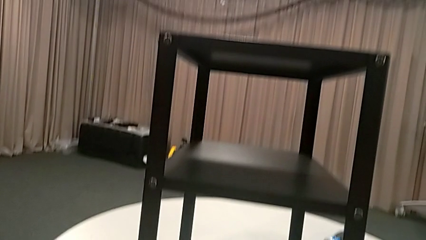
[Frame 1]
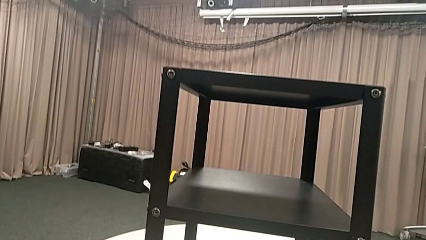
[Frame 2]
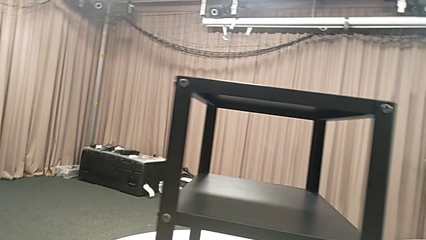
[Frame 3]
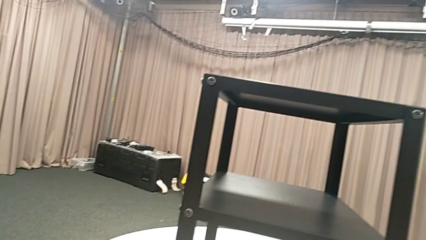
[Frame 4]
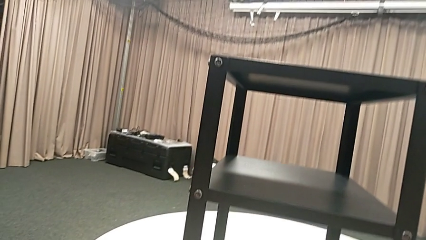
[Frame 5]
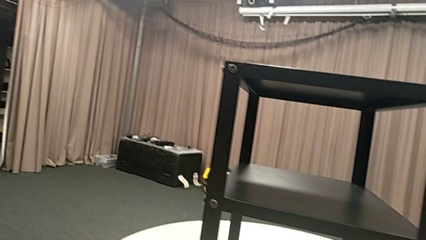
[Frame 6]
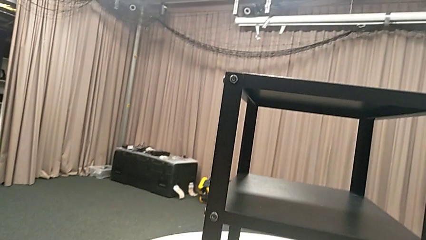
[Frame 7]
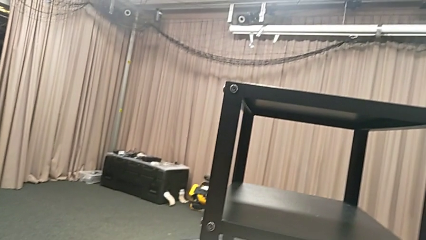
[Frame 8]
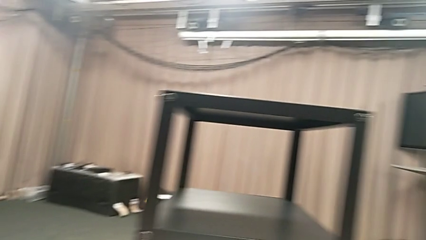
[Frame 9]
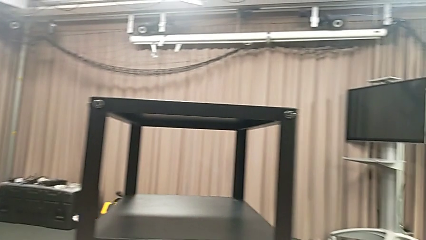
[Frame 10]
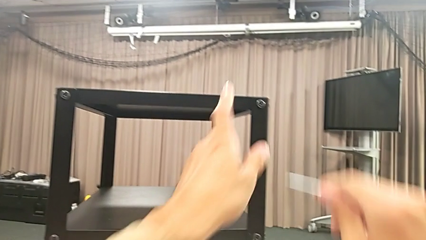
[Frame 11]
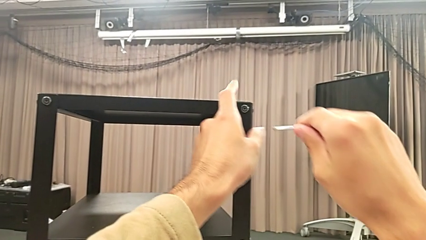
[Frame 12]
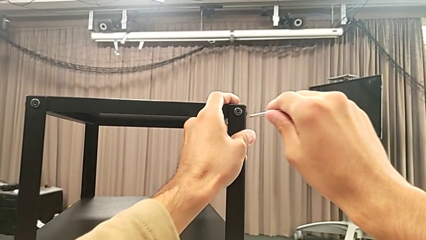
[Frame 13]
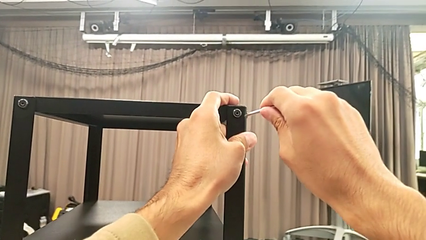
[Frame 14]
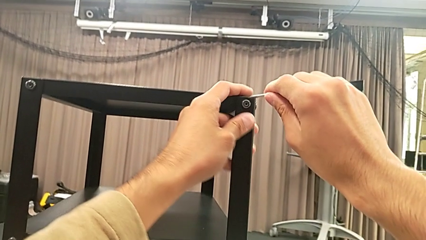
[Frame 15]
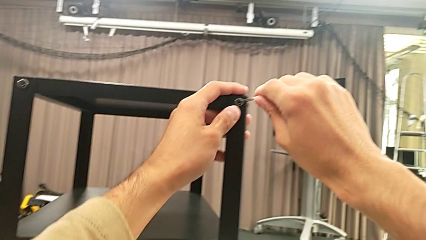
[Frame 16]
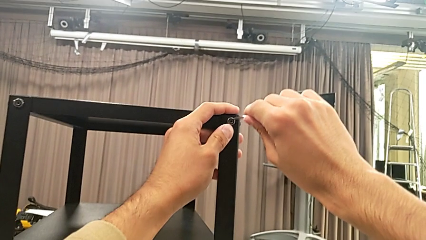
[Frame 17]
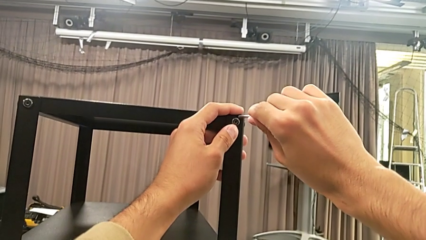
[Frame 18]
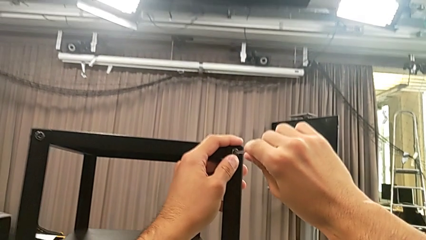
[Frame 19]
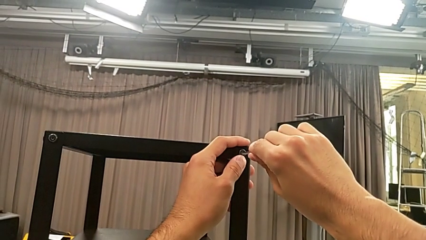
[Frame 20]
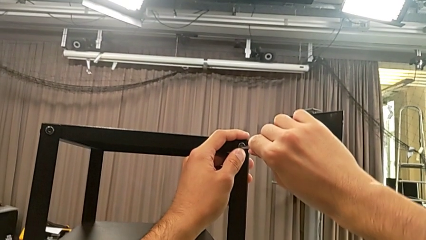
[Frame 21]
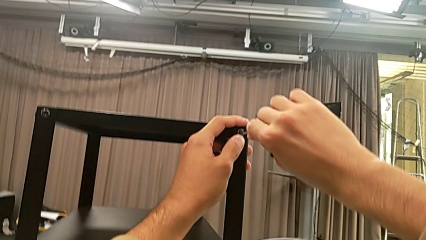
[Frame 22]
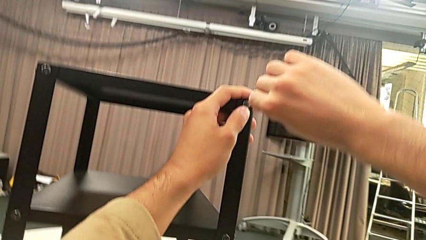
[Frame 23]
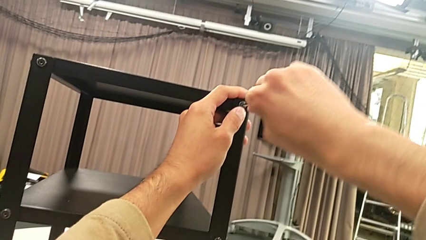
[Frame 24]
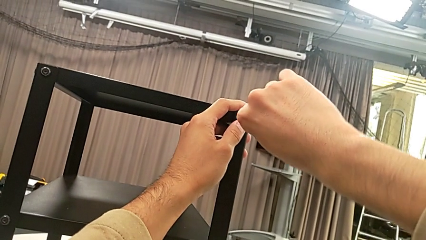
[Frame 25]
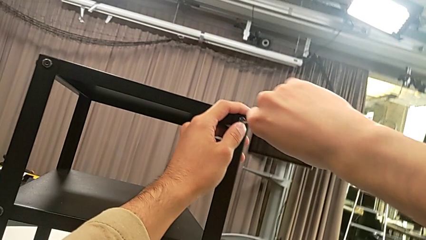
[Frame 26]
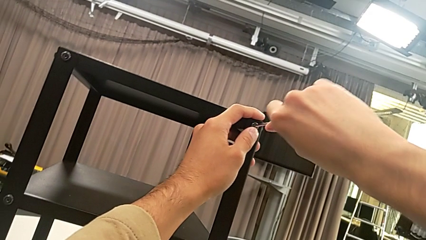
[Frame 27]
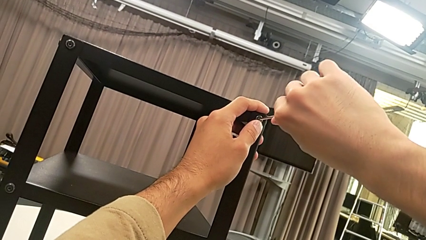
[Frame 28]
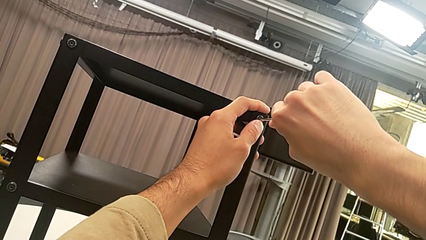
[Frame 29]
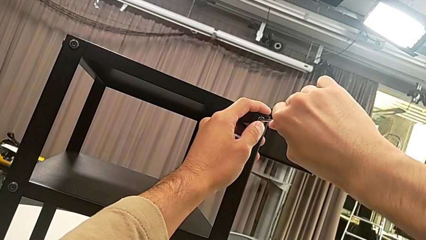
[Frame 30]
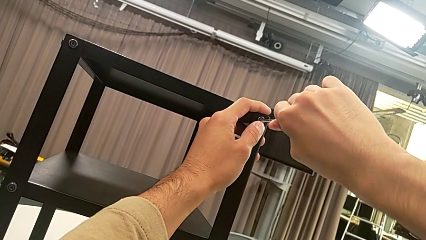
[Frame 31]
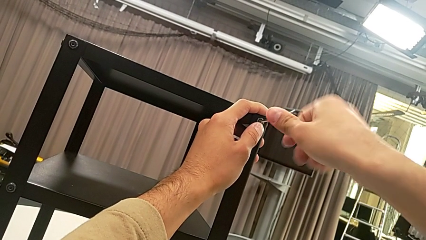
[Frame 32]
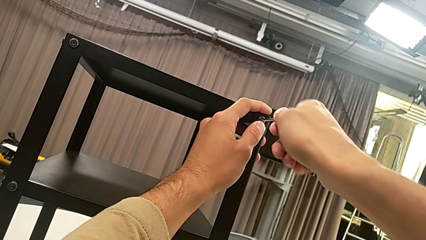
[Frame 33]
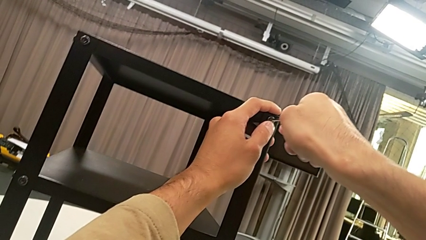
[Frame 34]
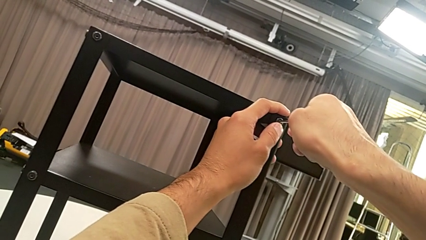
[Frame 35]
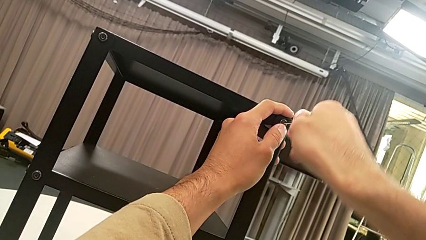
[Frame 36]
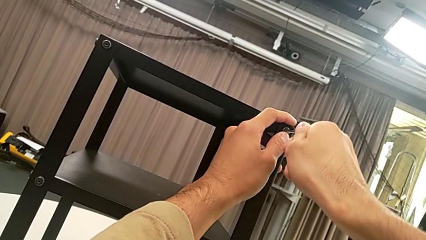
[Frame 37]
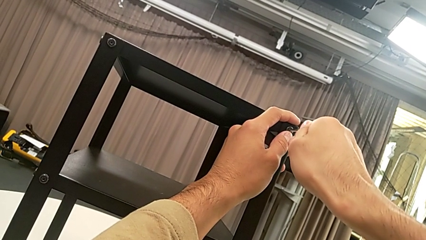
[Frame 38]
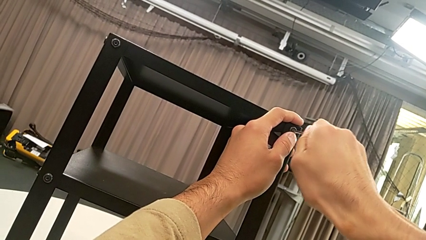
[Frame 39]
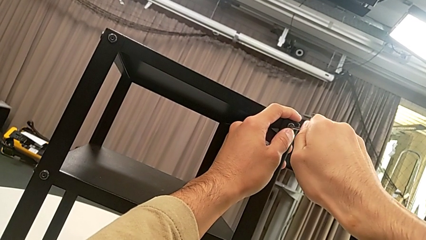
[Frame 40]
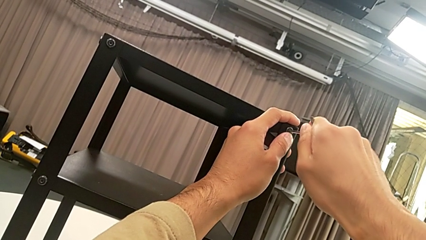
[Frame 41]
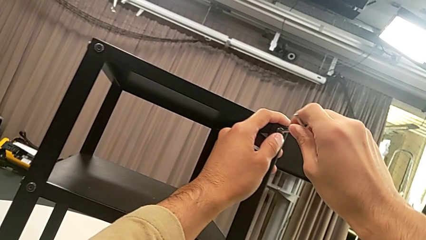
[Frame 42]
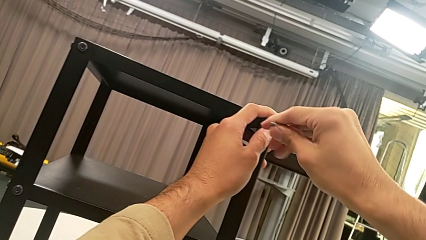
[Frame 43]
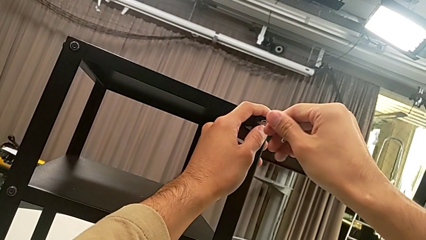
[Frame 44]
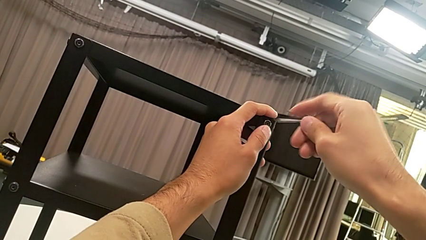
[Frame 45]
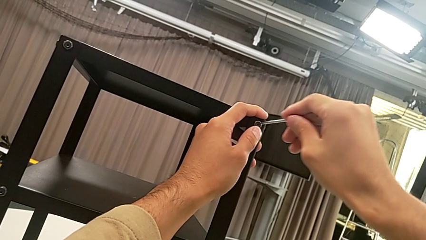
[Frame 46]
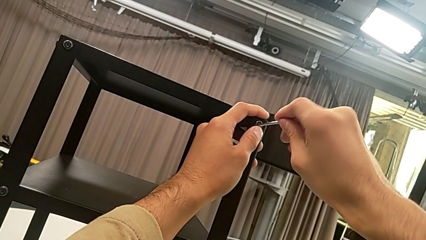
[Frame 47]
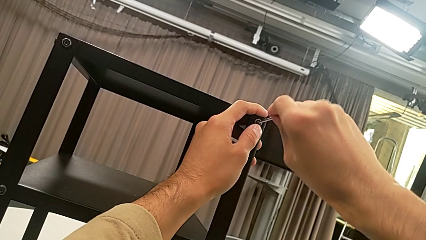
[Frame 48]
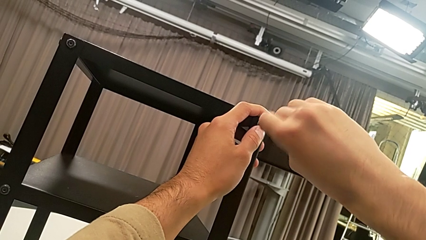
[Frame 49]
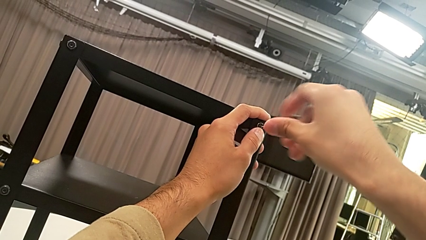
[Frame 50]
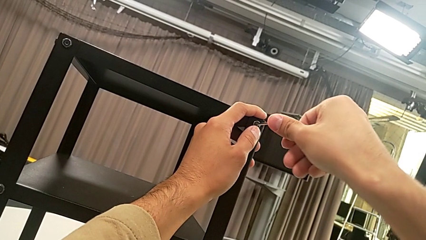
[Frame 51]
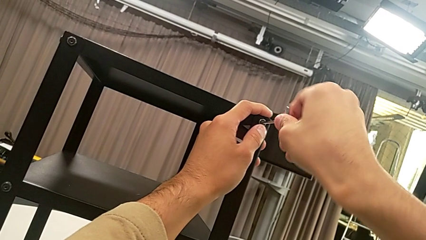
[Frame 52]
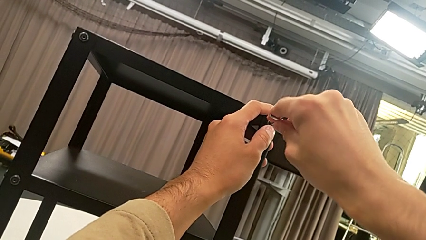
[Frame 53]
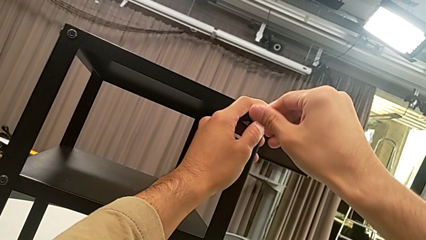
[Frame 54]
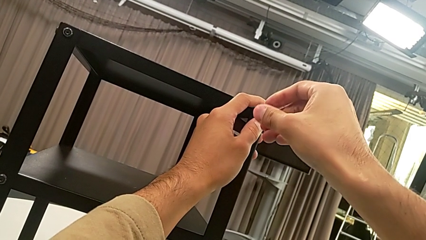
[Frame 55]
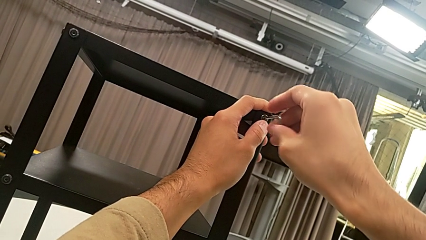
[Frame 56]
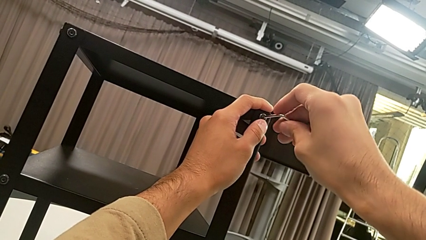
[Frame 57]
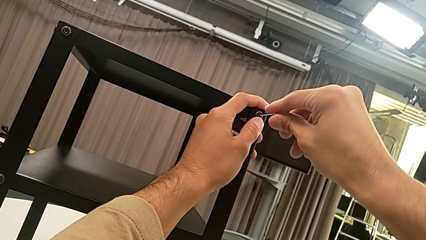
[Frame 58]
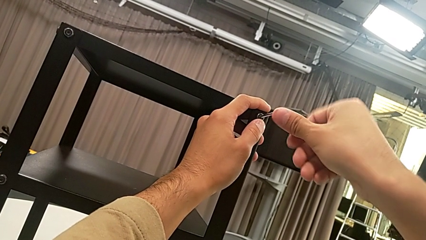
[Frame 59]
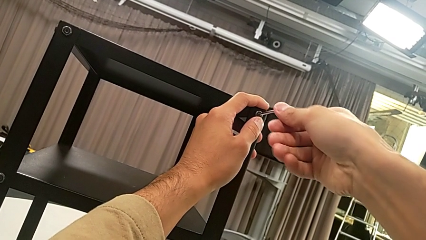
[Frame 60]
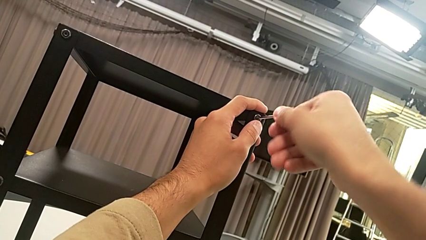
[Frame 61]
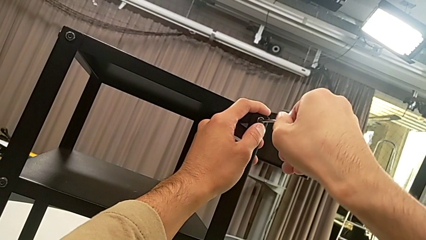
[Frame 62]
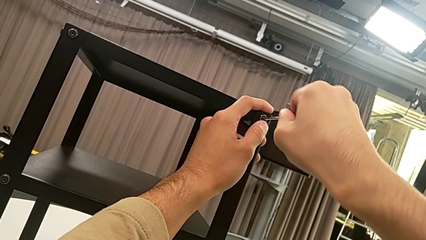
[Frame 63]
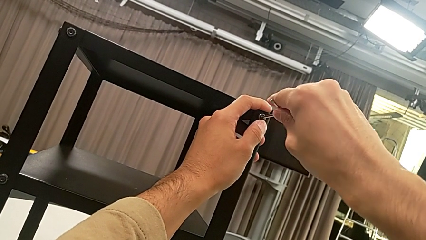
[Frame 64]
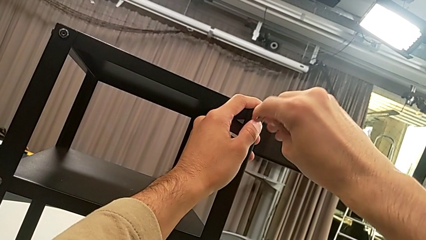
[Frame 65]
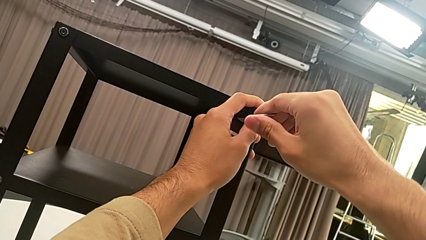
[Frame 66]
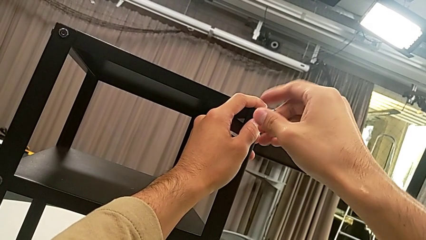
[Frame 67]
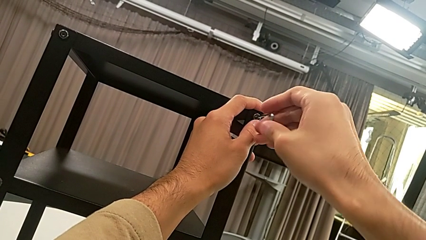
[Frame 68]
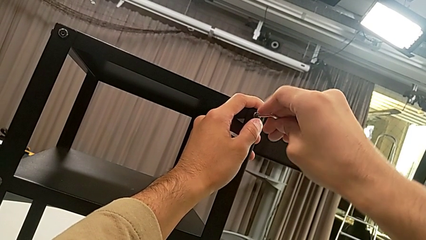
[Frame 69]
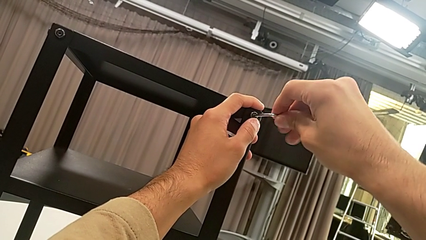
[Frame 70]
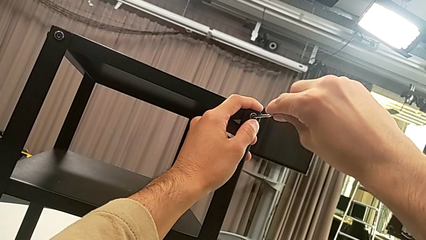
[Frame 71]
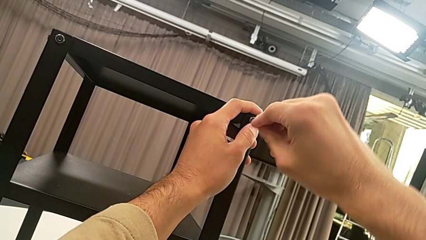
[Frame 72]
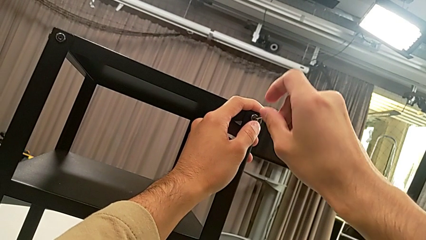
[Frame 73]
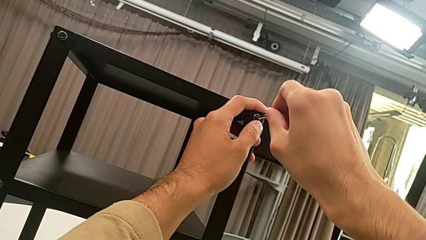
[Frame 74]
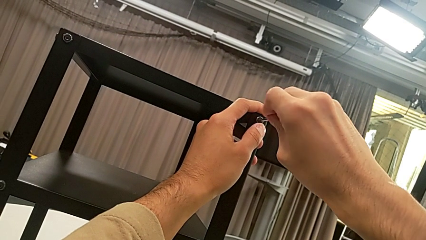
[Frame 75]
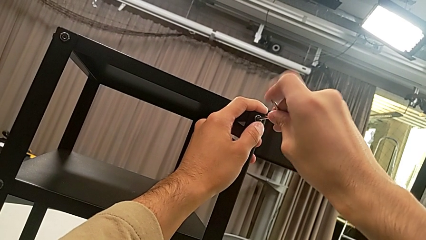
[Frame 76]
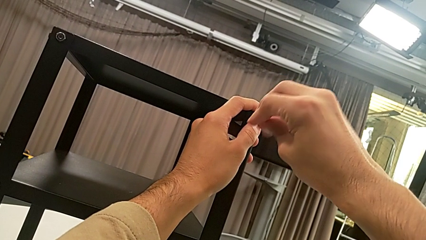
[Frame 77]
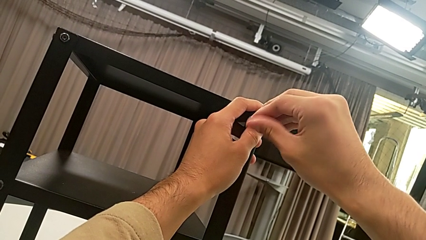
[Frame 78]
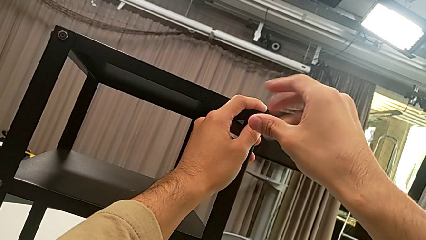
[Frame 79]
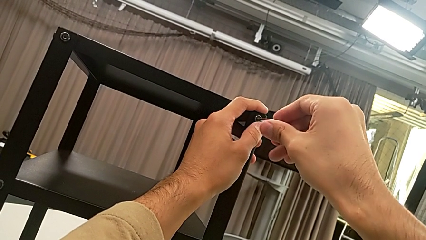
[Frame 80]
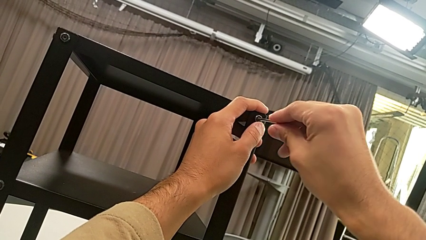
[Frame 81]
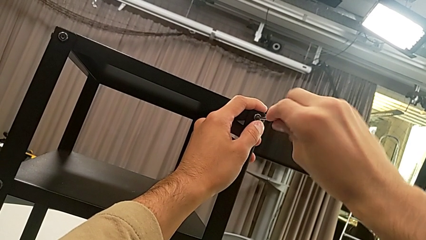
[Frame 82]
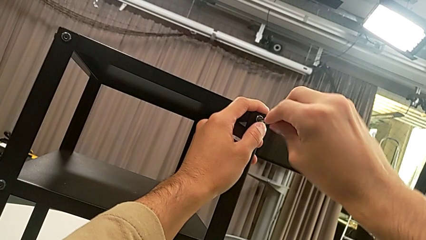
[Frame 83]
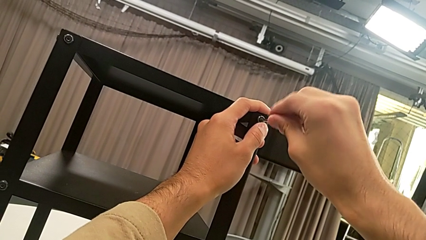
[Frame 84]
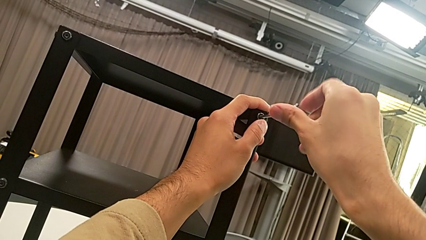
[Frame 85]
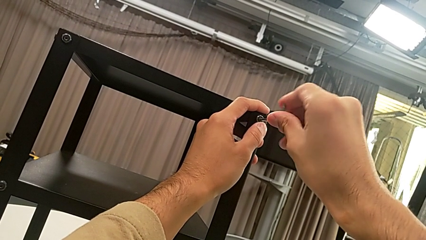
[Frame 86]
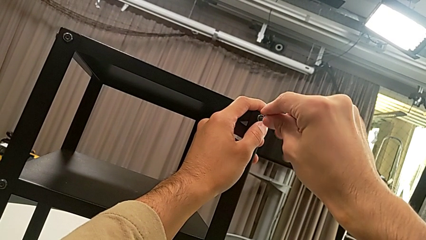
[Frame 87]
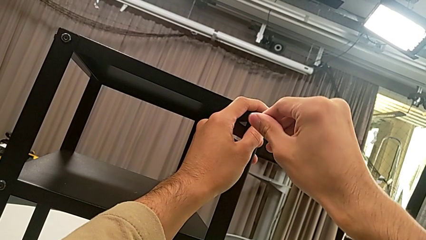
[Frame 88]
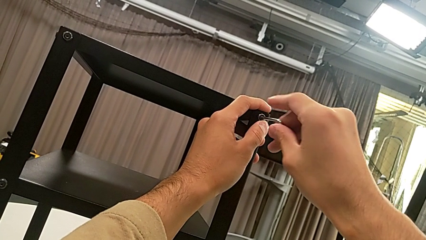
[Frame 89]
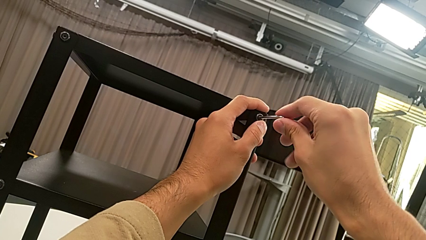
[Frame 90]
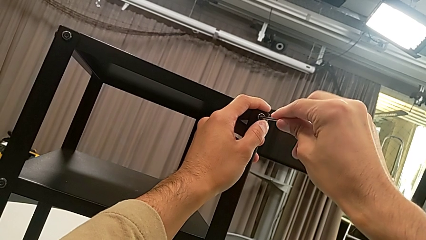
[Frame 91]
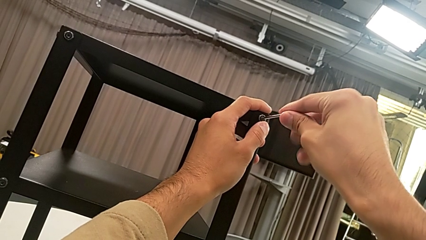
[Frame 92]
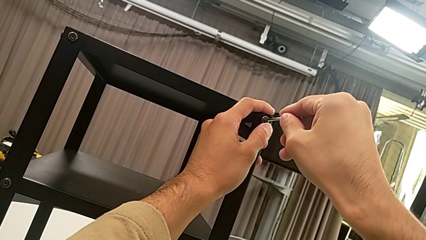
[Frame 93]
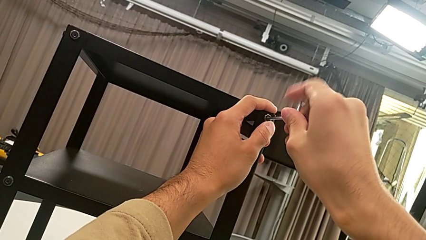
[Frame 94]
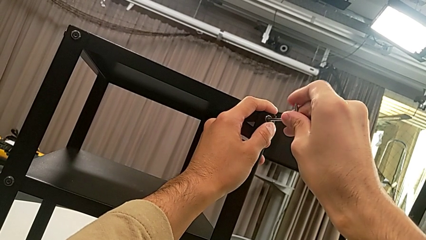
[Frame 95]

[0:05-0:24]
The camera wearer is unscrewing the second hex socket head on the second leg. They grab the Allen wrench, lift it, approach the hex socket head, insert the Allen wrench and unscrew the hex socket head.
